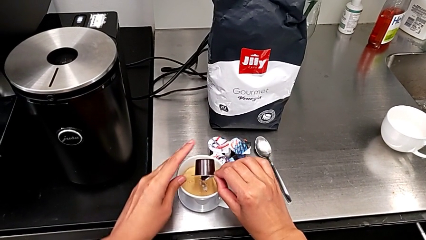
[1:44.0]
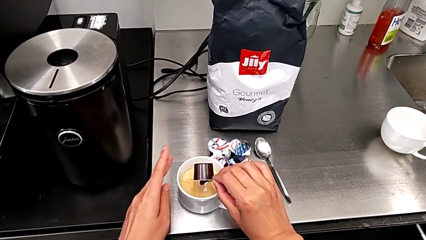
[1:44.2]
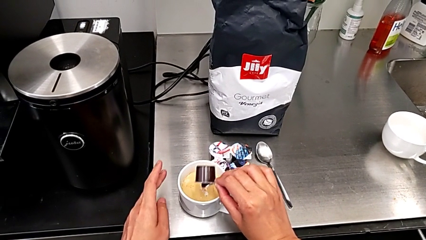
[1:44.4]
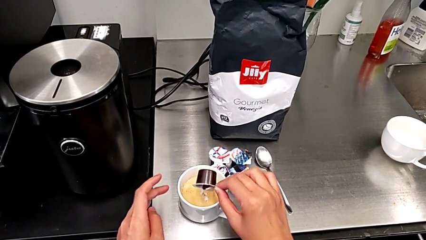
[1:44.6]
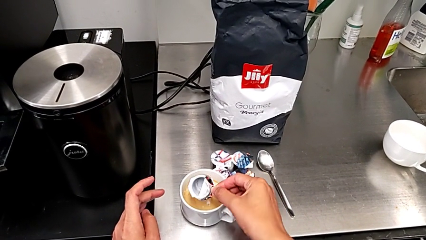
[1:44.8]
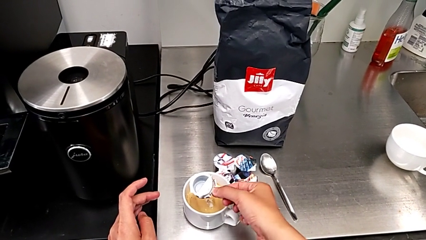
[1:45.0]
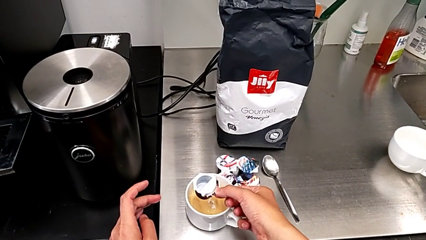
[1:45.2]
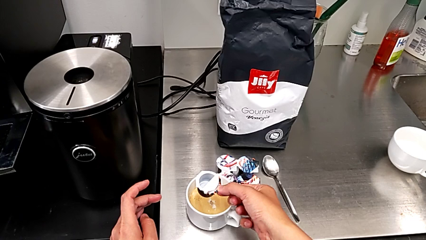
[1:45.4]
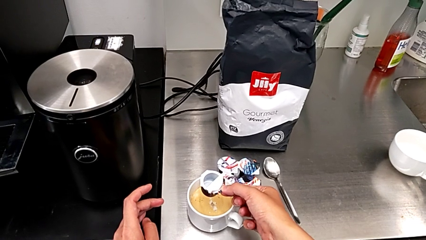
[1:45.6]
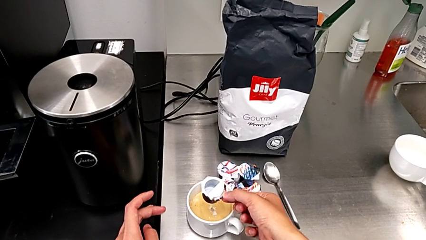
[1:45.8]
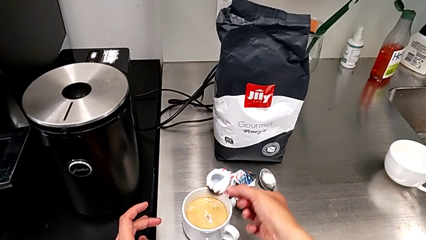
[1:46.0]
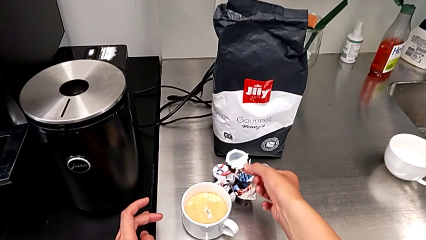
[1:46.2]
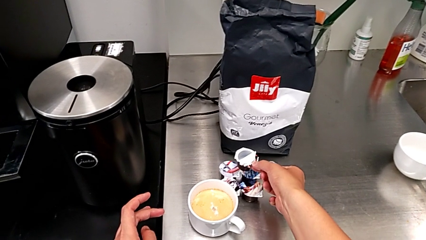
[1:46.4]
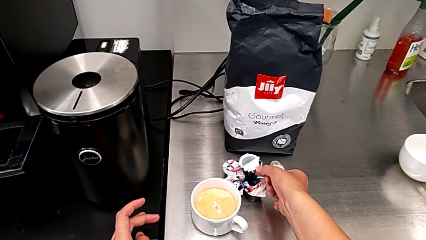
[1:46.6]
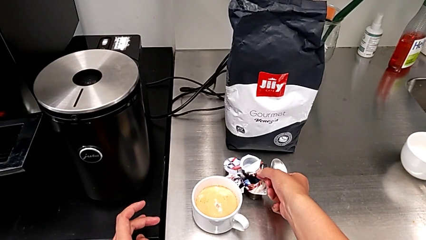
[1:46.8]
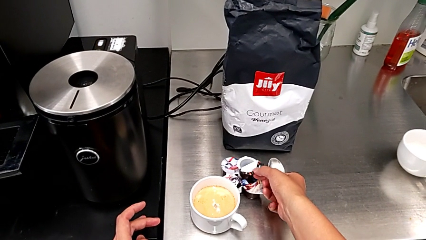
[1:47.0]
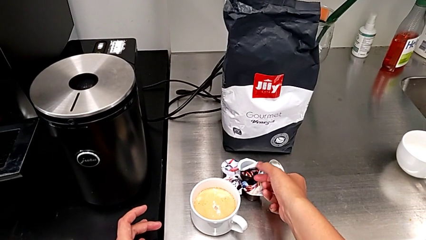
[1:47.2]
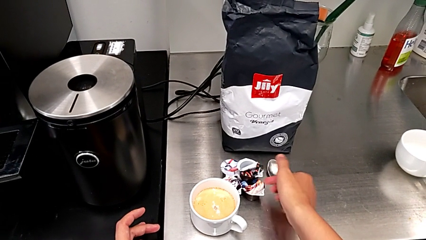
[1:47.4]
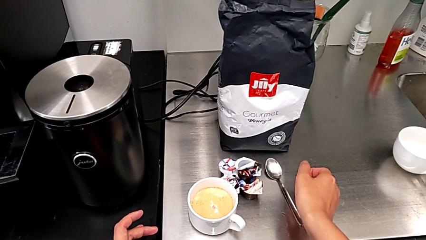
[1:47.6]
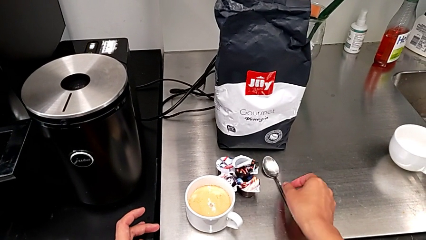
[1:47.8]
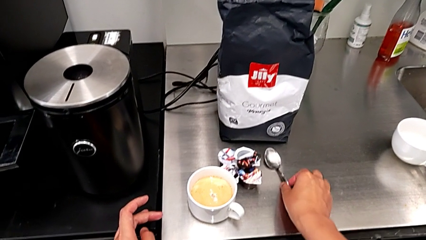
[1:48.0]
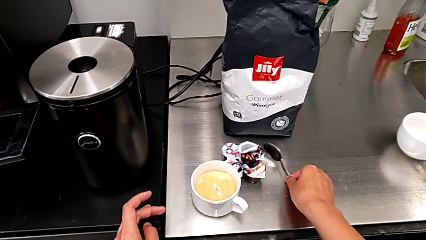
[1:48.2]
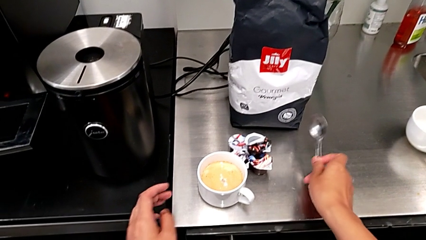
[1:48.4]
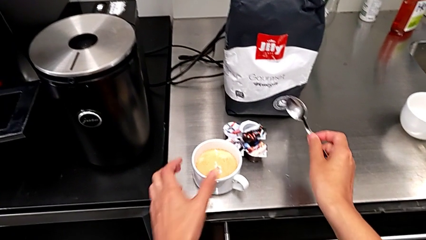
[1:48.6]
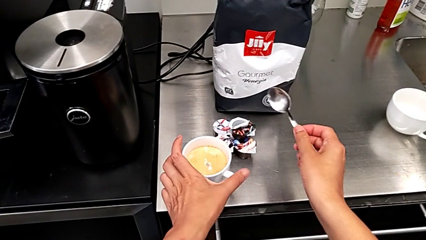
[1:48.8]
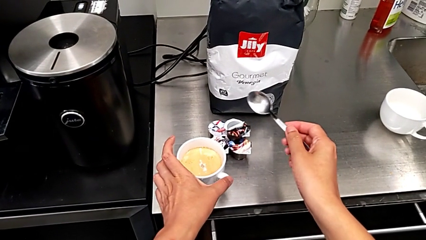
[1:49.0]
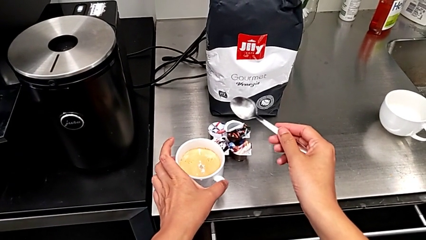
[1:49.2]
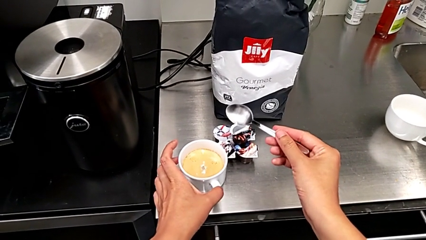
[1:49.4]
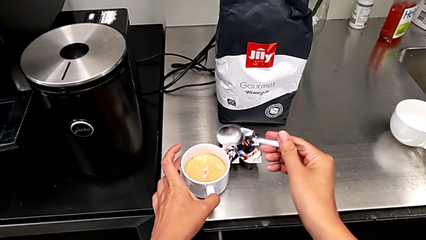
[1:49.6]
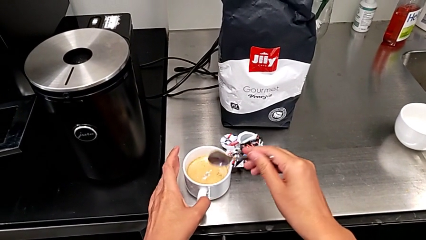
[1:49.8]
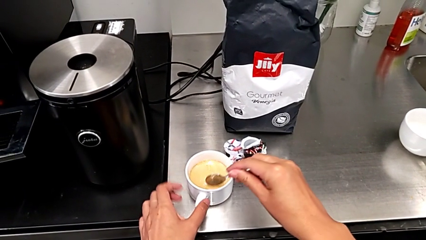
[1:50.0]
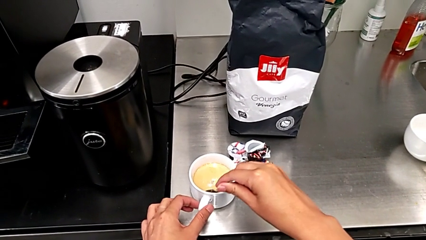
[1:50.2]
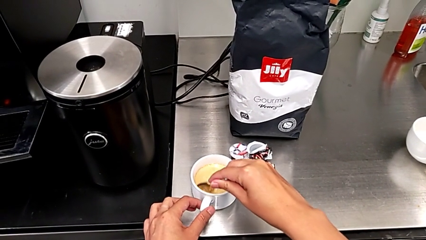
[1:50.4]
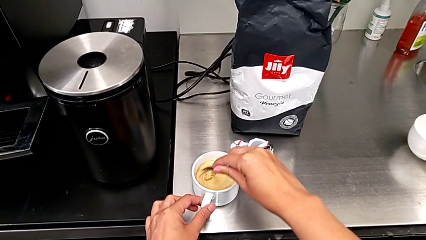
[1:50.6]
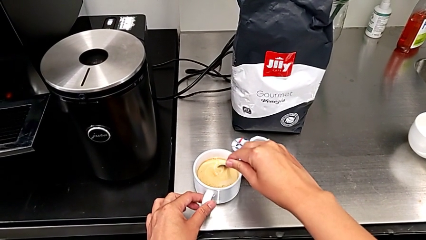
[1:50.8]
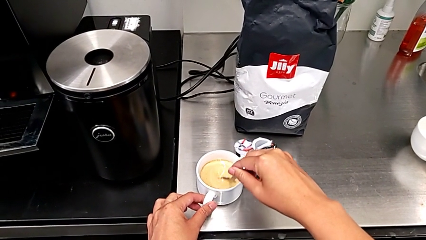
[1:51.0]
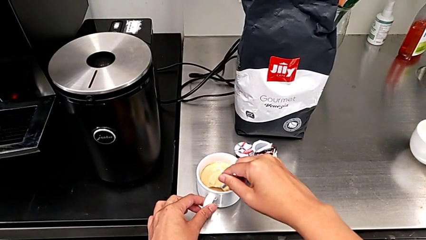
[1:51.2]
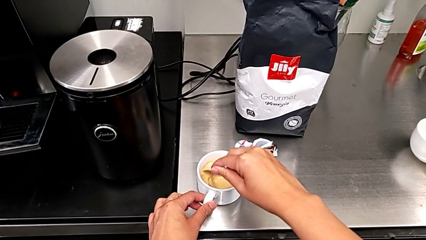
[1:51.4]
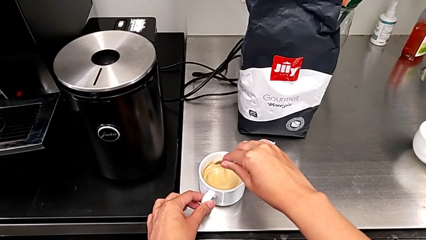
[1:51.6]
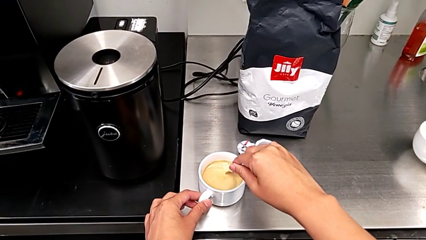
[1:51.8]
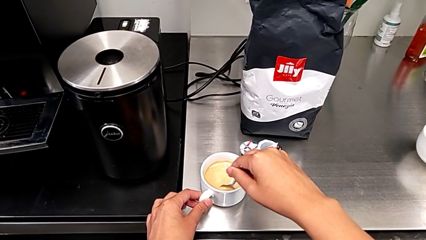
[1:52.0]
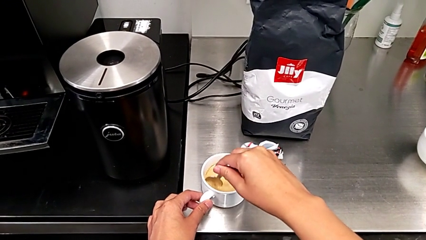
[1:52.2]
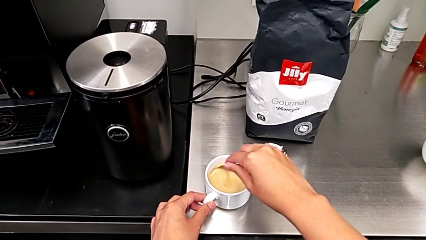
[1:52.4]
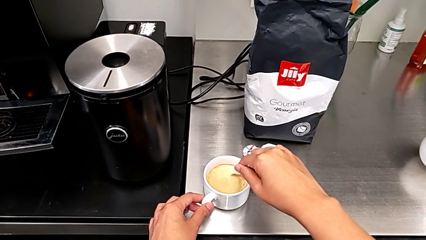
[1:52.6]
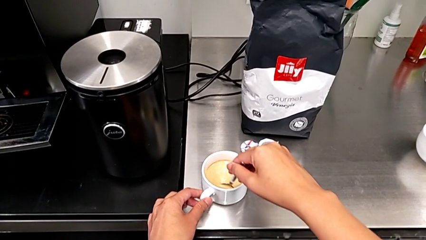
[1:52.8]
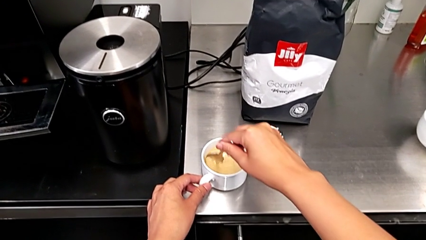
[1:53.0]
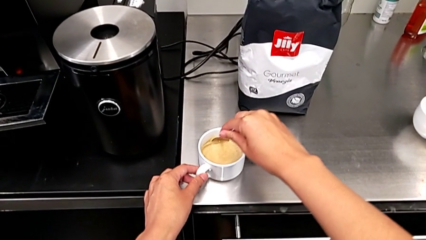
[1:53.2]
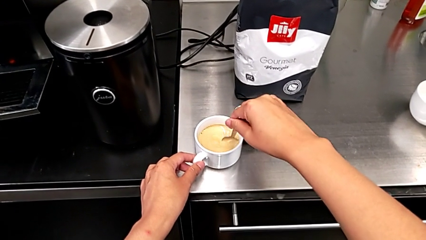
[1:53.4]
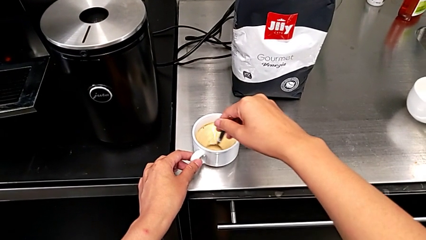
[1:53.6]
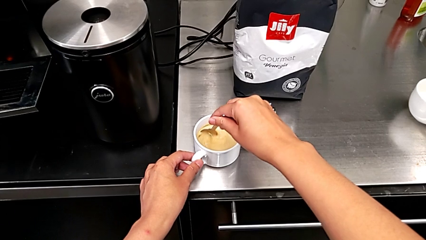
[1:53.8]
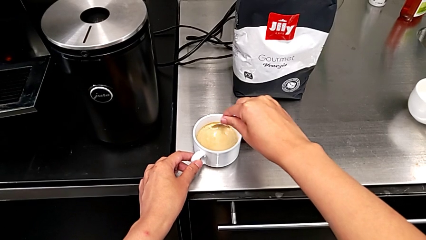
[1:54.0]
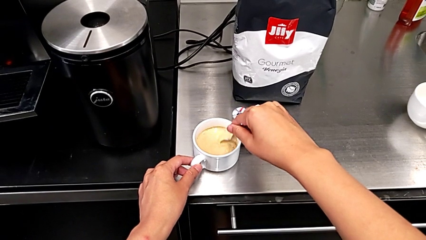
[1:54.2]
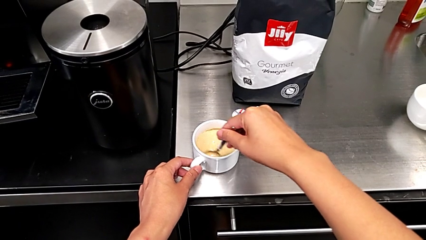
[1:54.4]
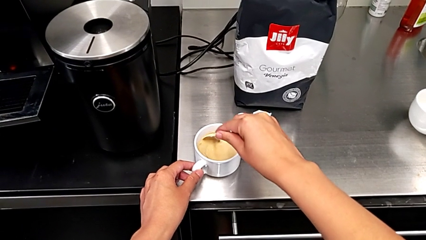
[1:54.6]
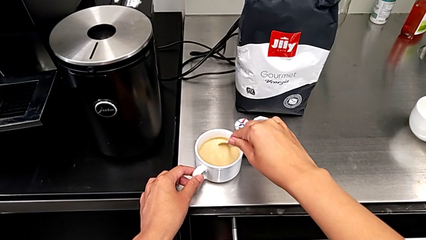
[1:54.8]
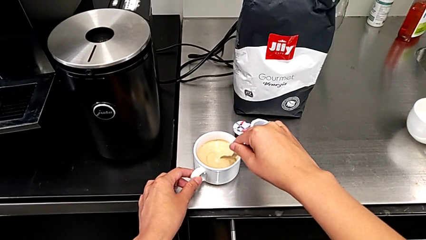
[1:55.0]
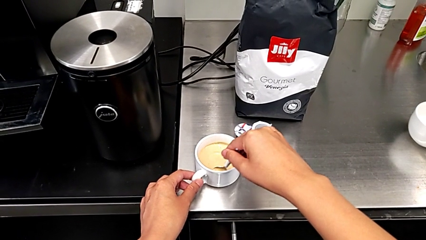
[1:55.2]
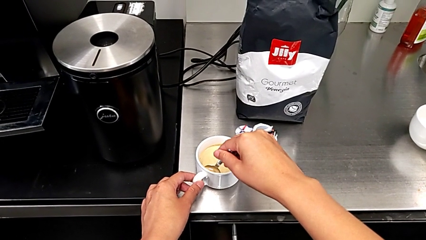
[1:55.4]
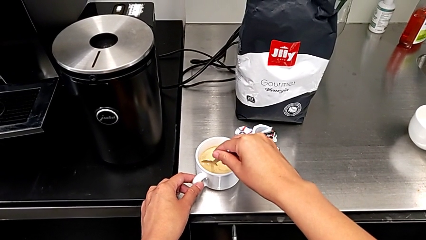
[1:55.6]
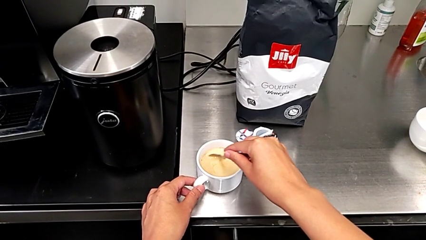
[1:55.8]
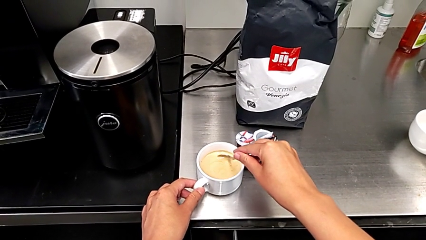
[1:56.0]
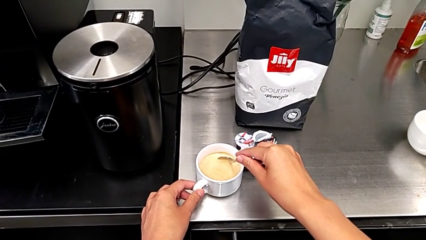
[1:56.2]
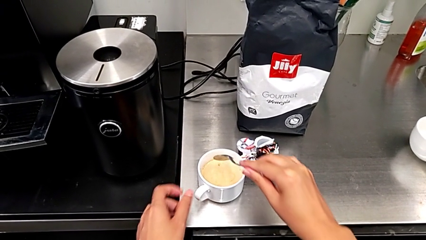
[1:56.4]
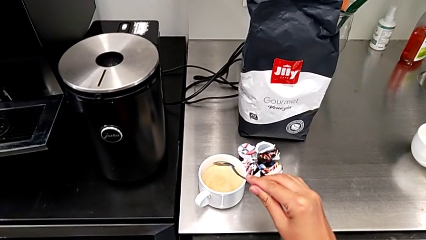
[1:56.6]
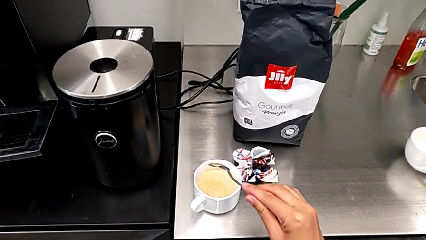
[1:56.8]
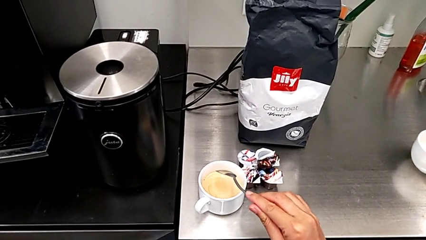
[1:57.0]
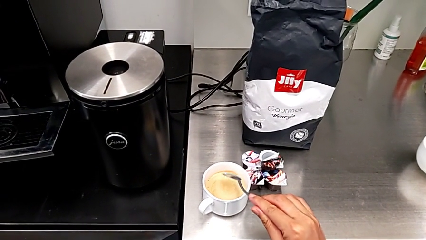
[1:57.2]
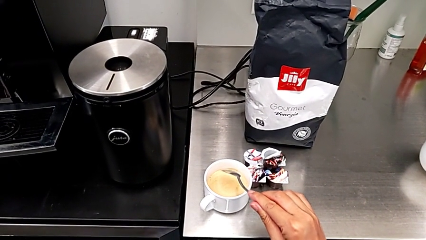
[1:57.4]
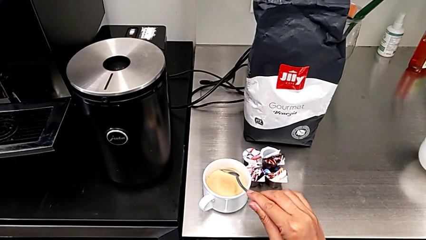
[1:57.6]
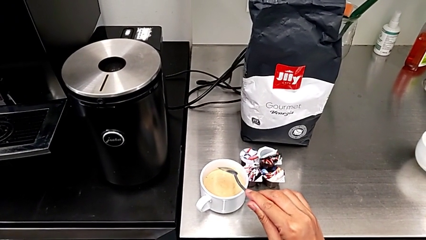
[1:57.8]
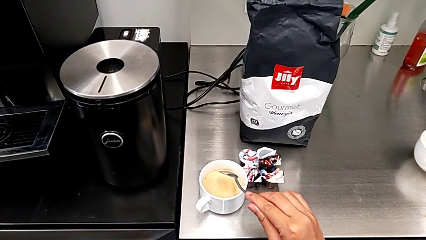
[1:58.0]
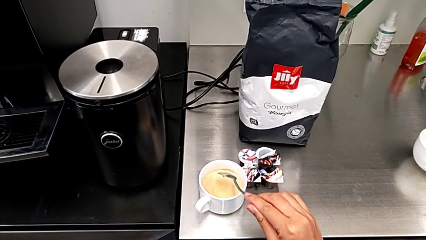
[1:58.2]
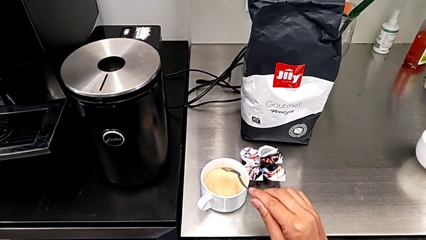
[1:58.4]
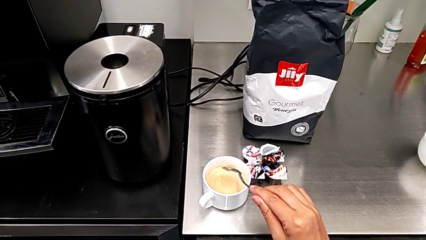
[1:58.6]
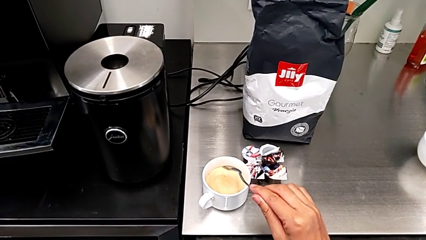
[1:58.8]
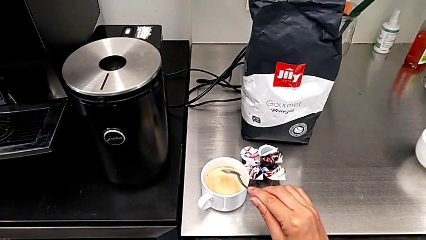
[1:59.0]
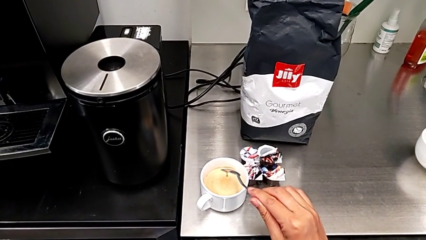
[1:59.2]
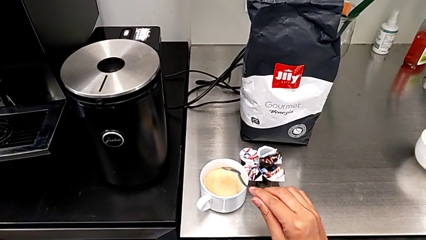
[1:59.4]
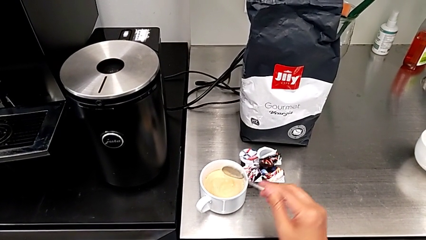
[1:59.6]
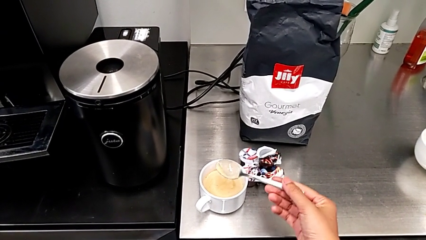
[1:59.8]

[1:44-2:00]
The camera wearer is adding cream to the coffee. They rotate the coffee capsule, place it, grab the spoon, hold the coffee and begin to rotate the spoon.
